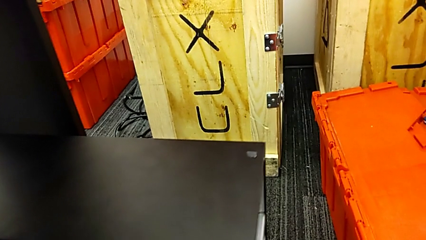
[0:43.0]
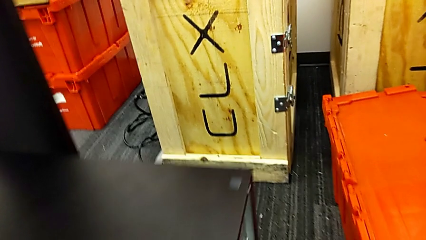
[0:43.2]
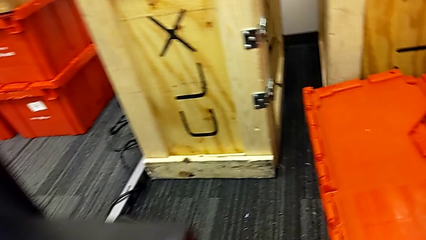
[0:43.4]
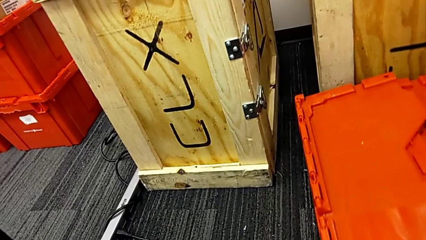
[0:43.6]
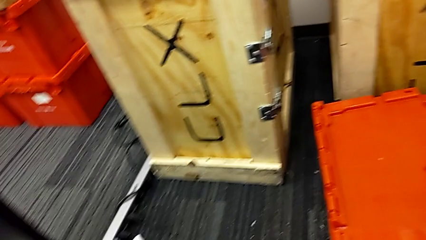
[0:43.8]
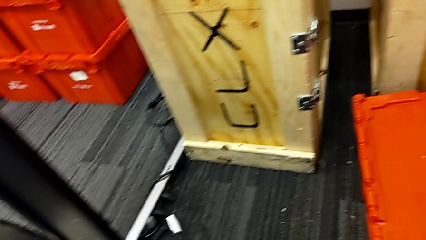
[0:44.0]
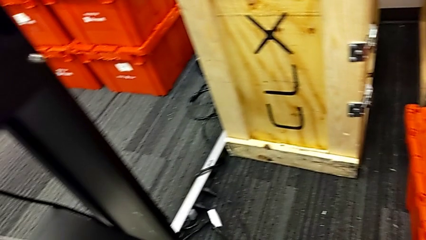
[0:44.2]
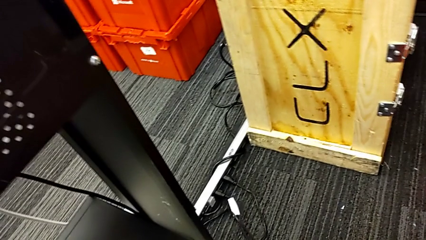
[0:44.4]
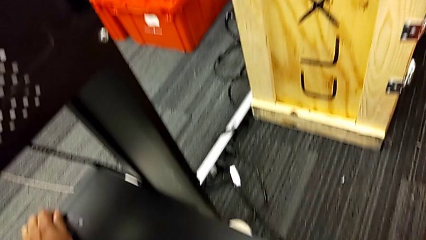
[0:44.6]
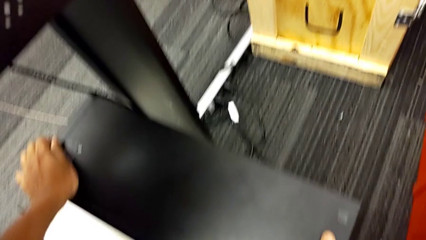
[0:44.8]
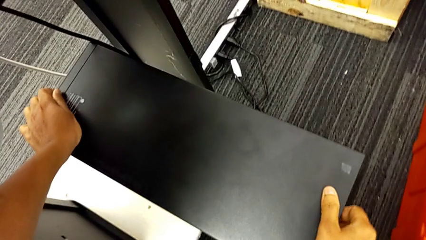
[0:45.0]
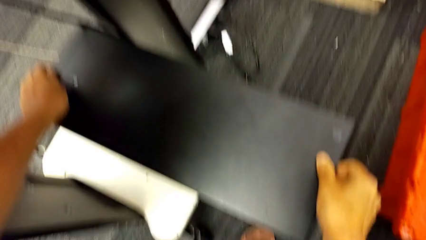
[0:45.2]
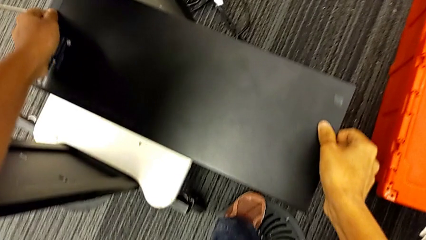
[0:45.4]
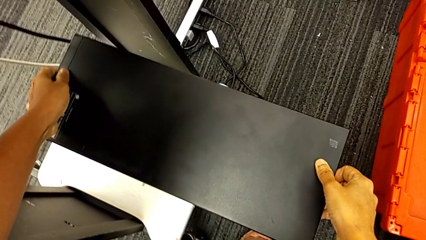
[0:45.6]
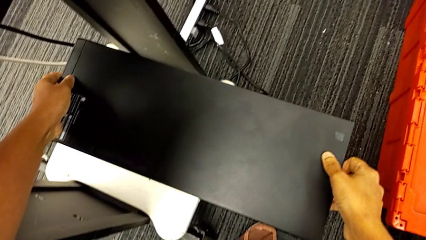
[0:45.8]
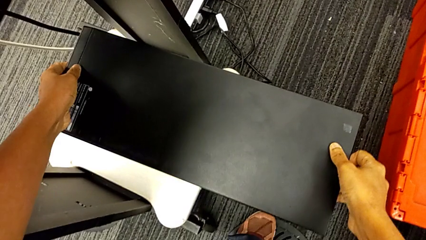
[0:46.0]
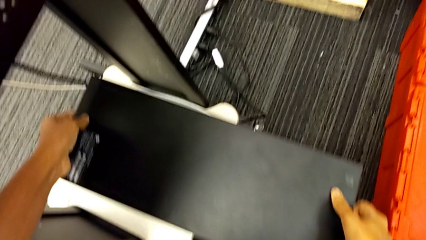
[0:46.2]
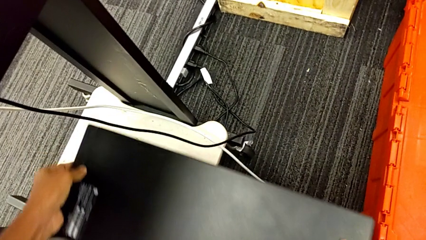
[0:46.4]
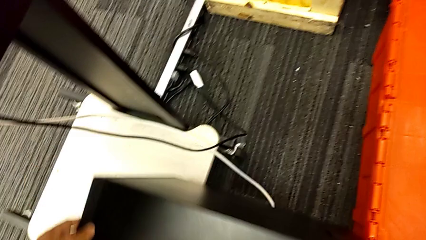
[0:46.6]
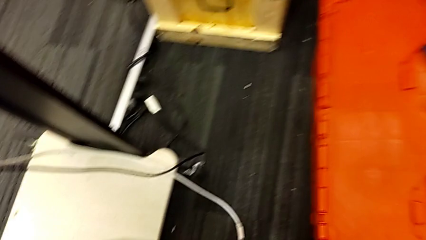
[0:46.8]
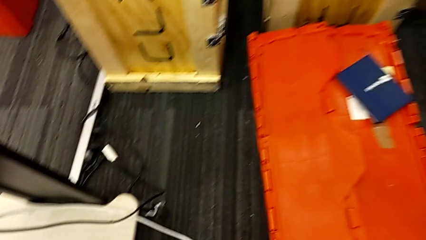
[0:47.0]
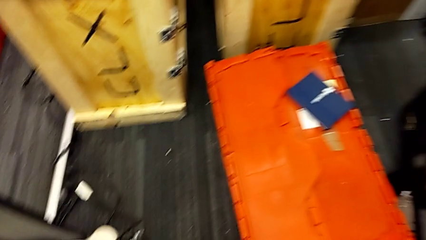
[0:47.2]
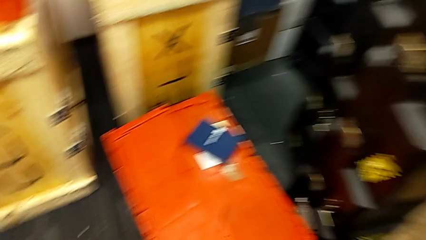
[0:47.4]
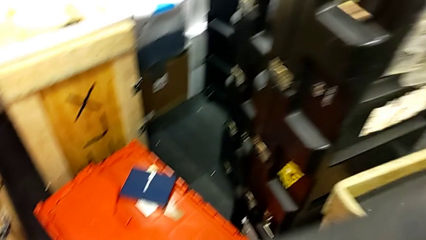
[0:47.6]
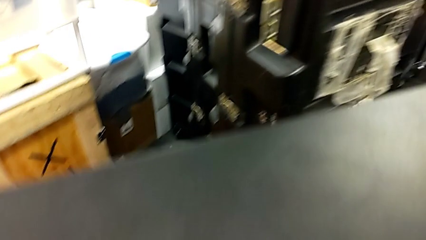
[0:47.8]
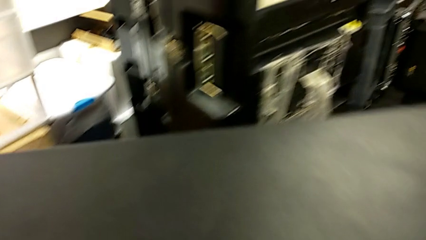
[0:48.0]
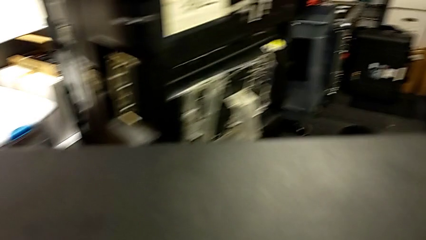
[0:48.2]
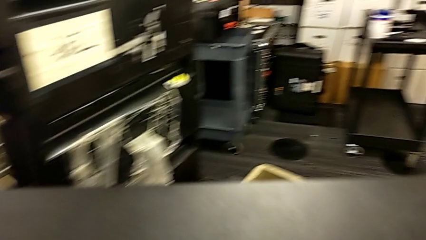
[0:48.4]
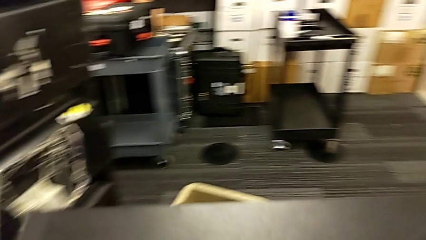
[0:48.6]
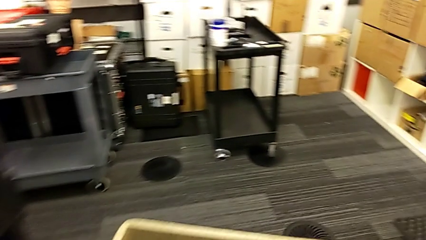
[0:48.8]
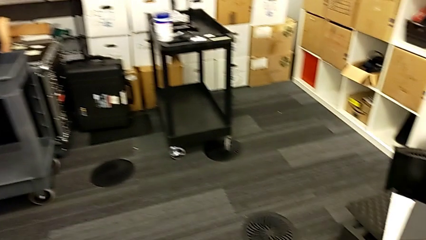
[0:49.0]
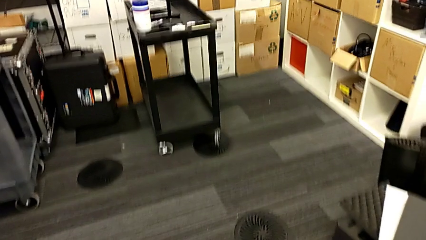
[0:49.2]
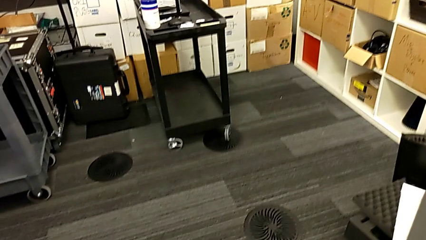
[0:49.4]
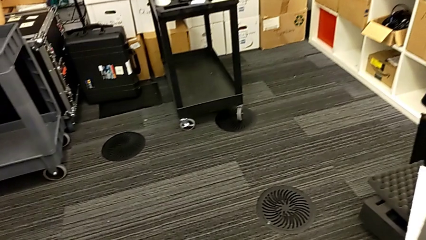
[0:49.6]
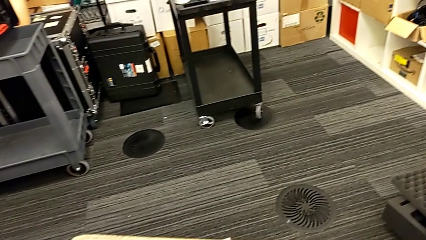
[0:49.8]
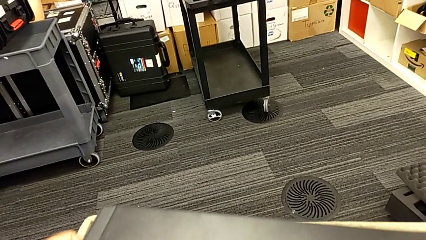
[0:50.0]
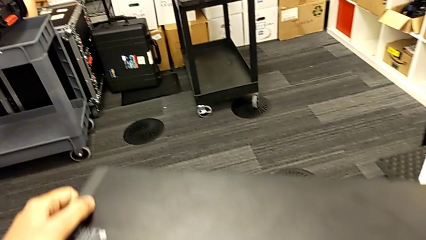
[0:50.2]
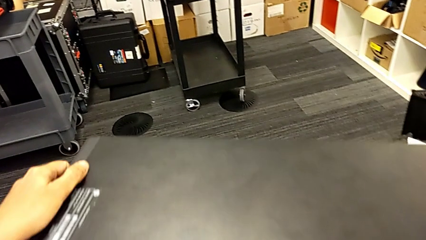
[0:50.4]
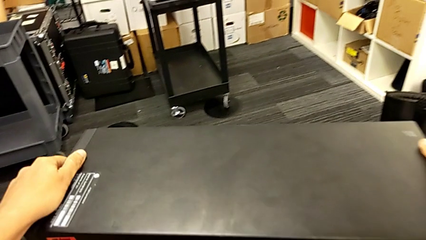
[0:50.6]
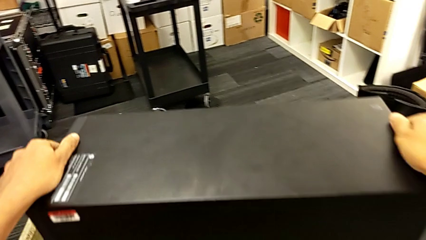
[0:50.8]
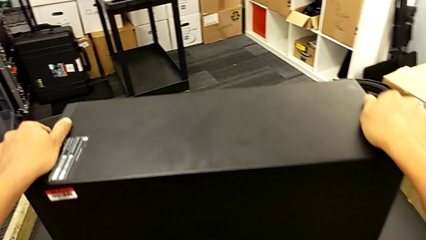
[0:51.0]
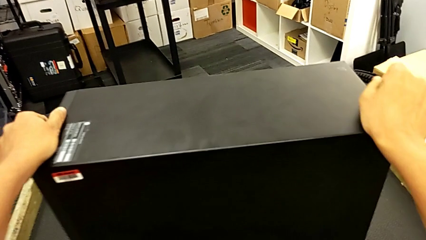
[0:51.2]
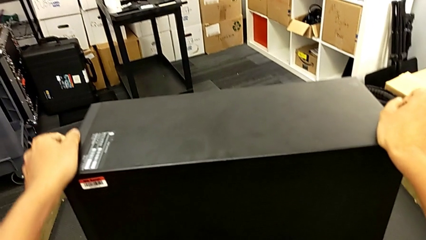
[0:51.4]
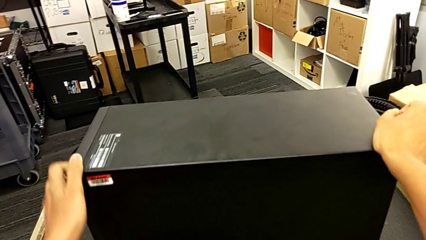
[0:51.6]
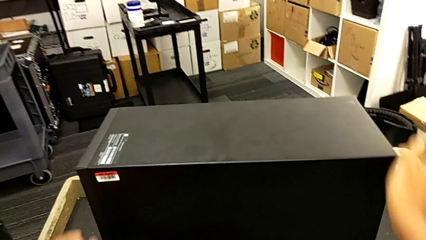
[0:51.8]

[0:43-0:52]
The camera wearer is putting the computer tower on the table. They grab the computer tower, lift it and place it.

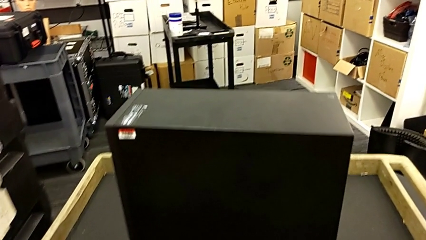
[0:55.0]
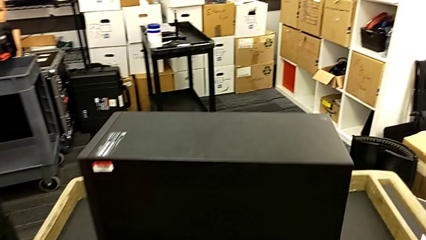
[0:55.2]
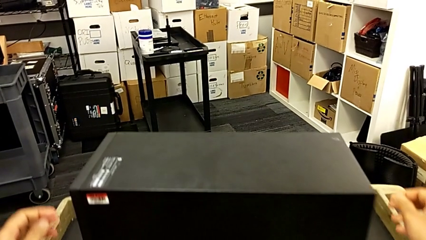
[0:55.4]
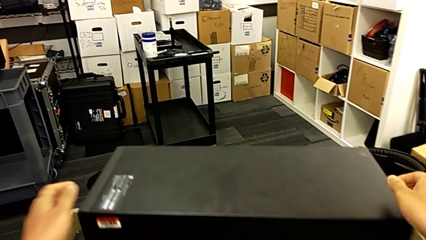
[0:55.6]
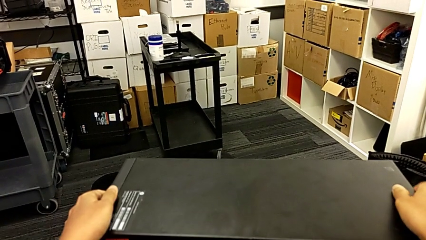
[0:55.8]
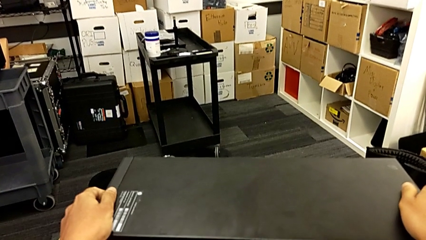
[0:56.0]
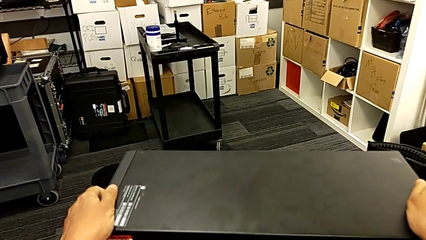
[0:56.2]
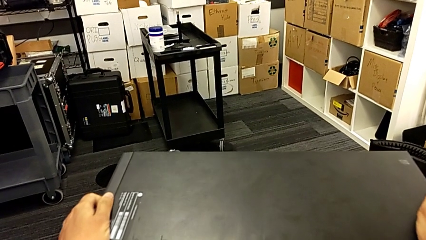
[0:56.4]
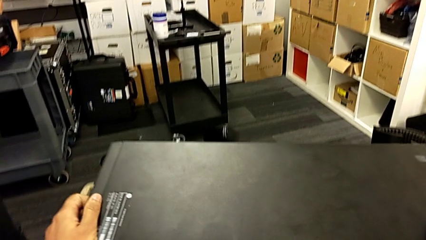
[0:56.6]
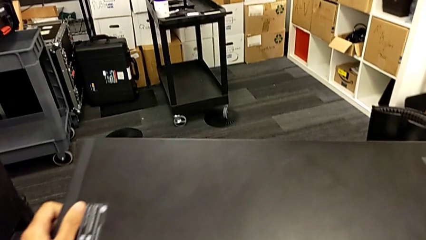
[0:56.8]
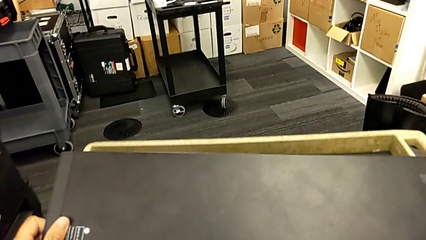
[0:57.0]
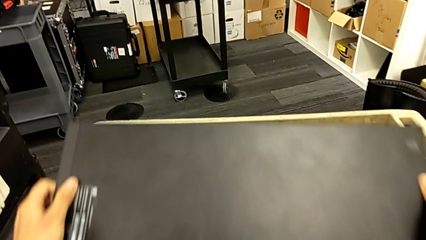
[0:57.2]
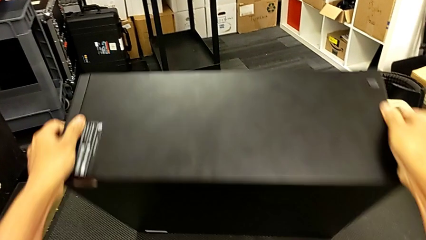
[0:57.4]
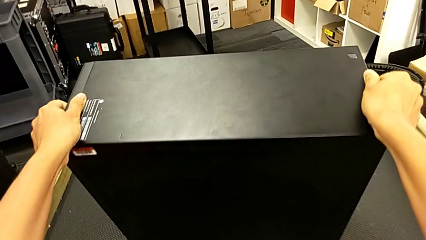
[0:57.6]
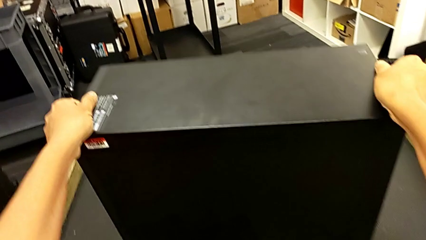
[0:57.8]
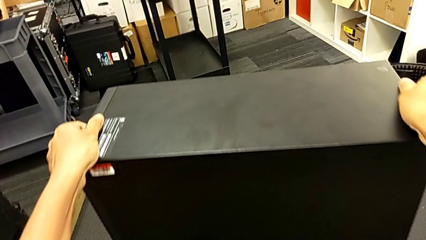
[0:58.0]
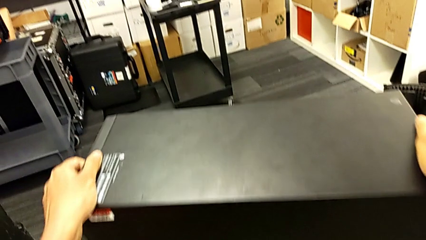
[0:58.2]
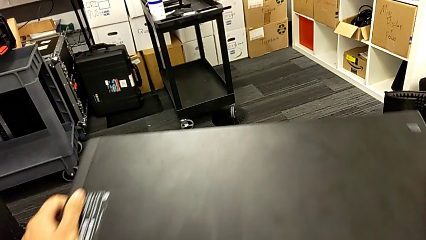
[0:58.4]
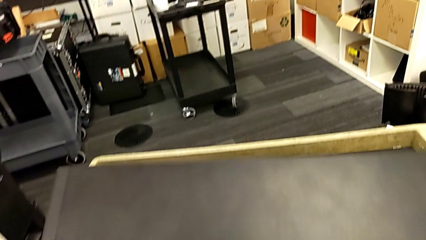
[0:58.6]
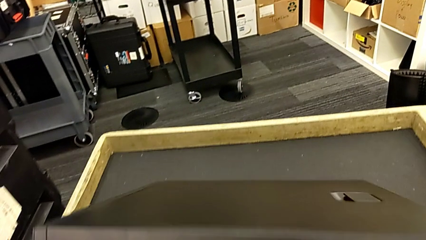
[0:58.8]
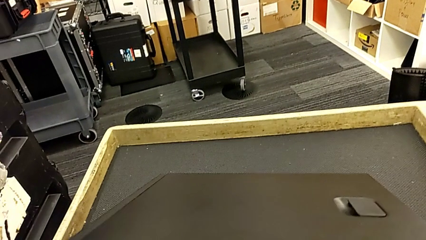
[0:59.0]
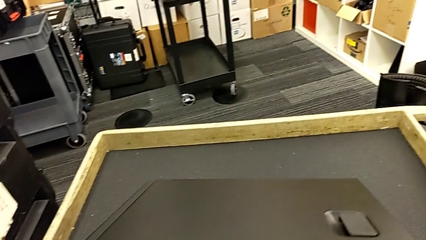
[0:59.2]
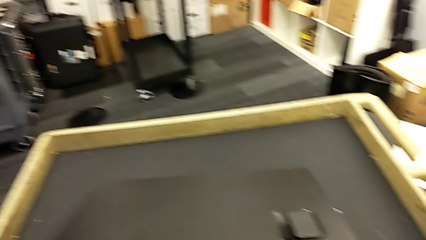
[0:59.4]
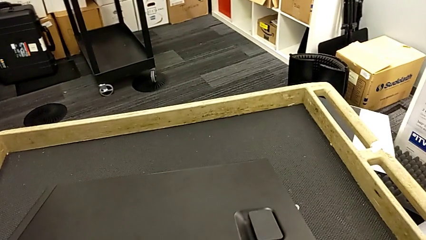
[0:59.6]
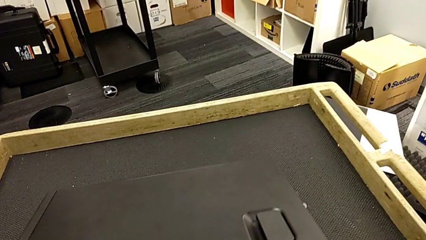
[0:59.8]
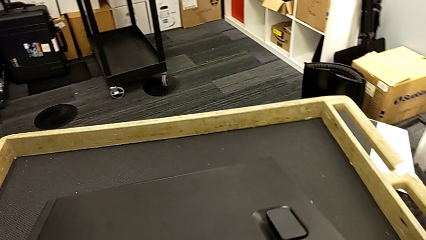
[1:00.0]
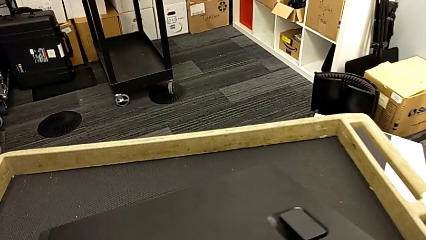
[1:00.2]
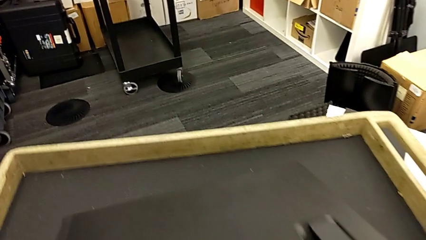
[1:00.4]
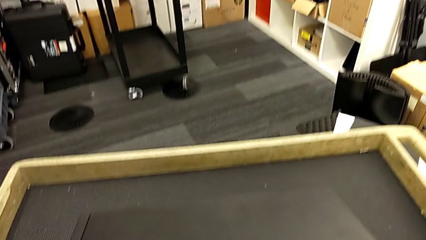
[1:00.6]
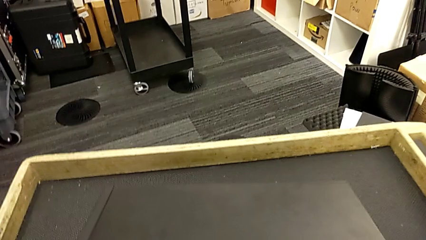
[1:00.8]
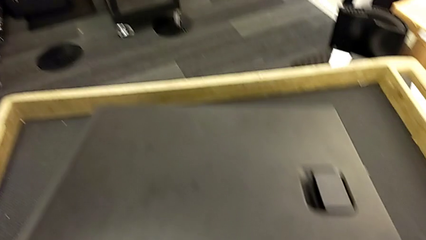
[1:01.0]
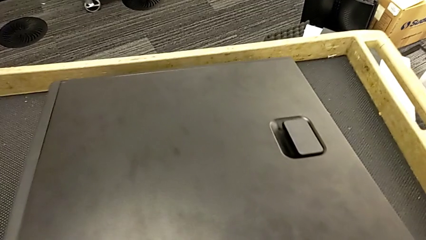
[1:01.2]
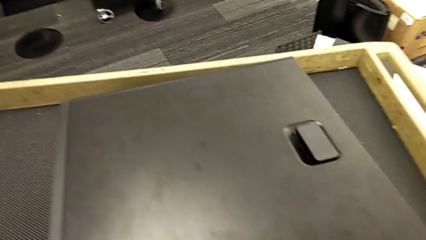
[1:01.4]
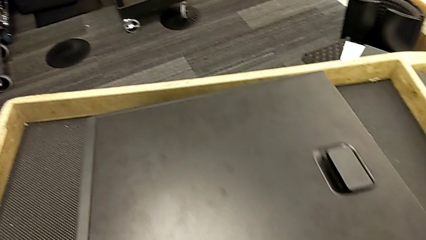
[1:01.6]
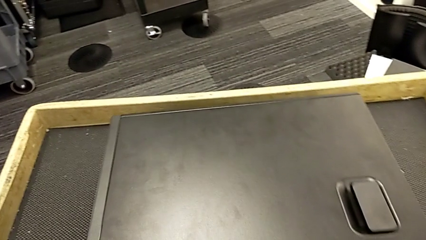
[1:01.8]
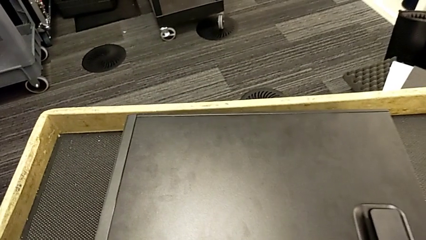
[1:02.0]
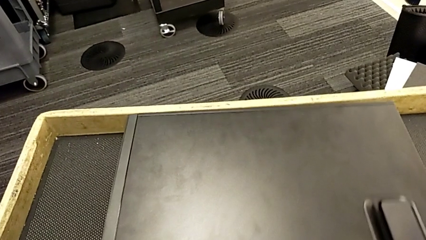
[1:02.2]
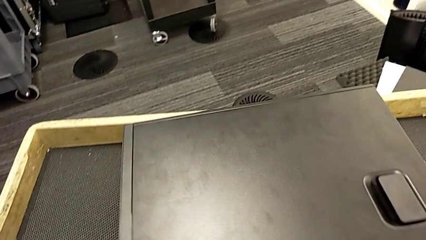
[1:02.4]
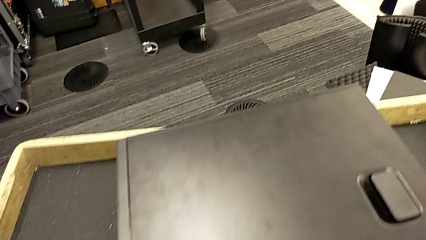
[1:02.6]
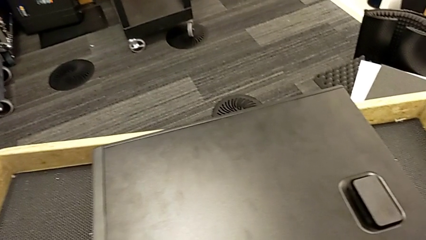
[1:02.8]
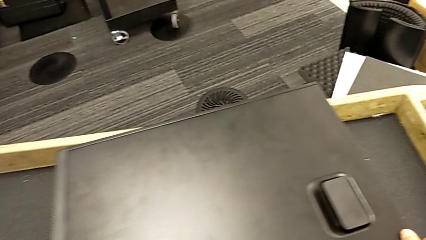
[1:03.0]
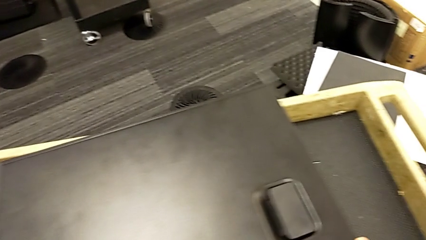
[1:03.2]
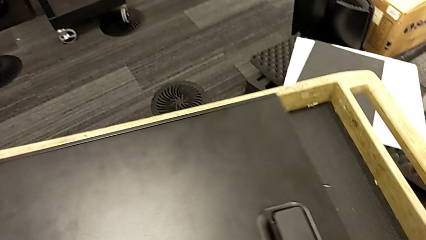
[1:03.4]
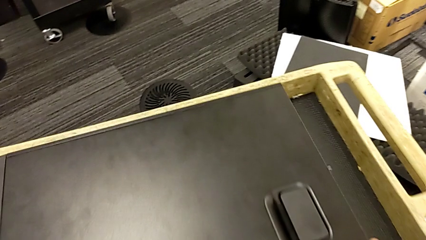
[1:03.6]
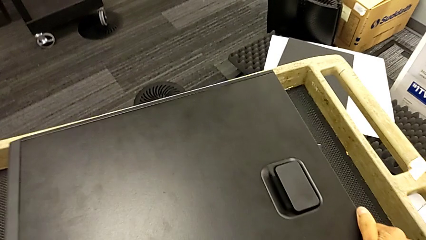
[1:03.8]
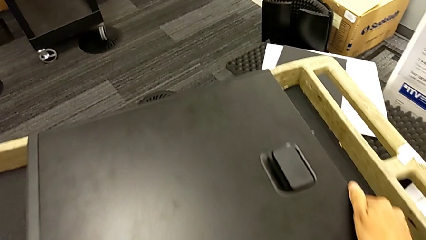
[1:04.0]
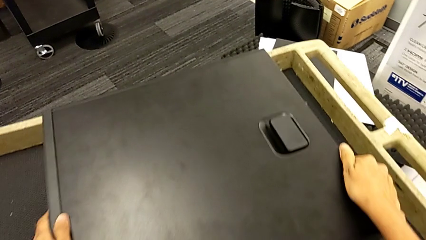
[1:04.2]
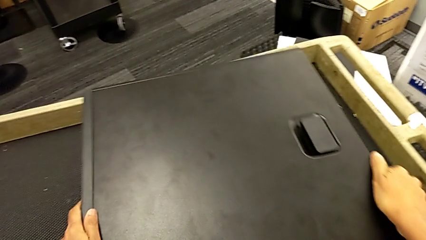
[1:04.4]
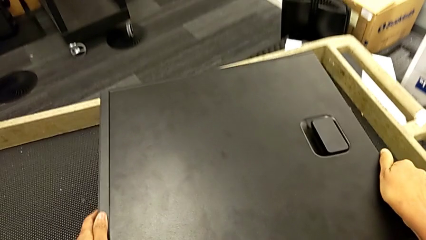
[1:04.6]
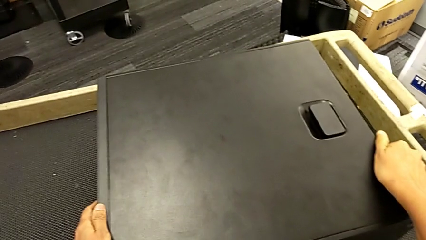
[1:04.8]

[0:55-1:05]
The camera wearer is opening the computer tower. They grab the computer tower, flip it and begin to align it.
